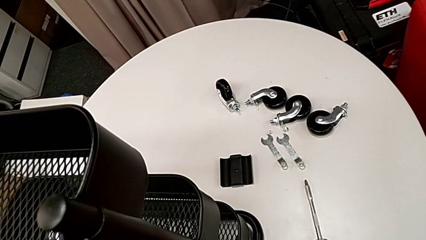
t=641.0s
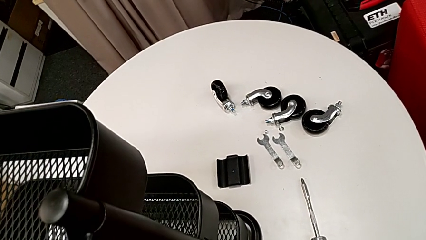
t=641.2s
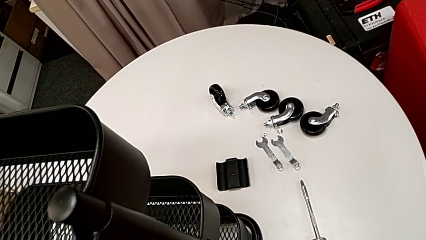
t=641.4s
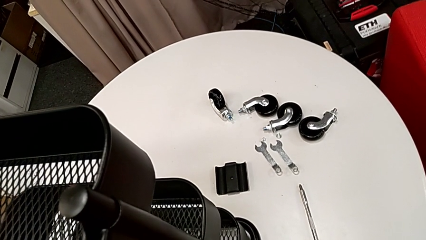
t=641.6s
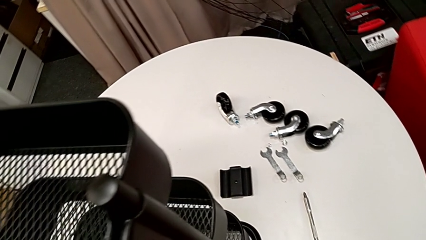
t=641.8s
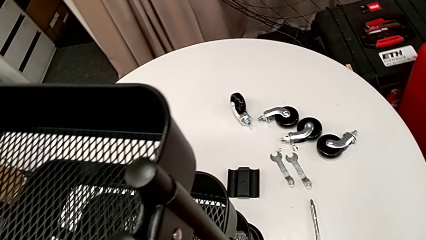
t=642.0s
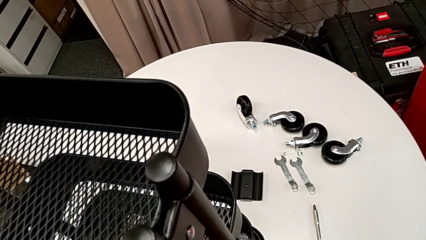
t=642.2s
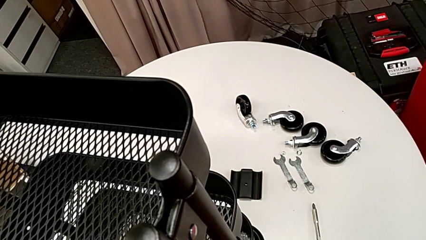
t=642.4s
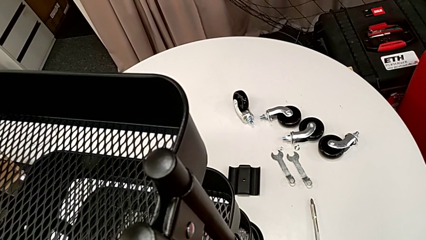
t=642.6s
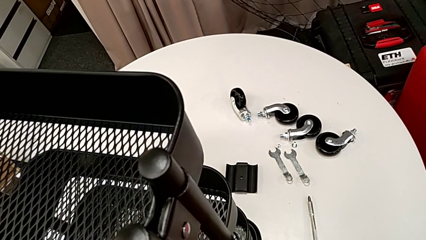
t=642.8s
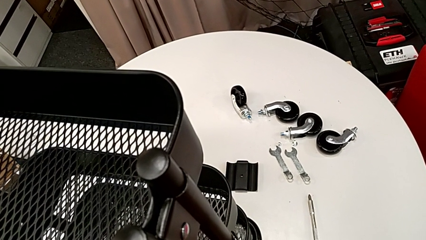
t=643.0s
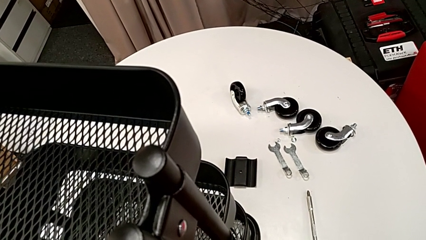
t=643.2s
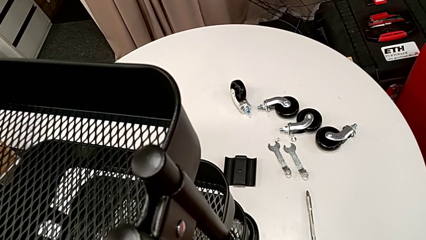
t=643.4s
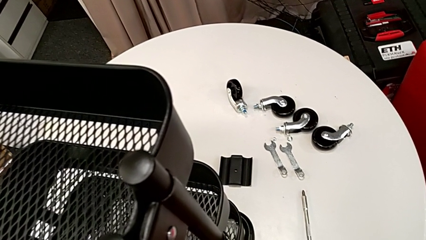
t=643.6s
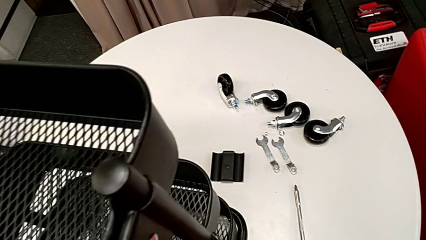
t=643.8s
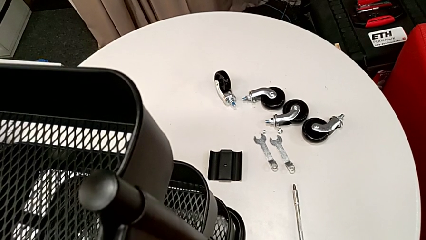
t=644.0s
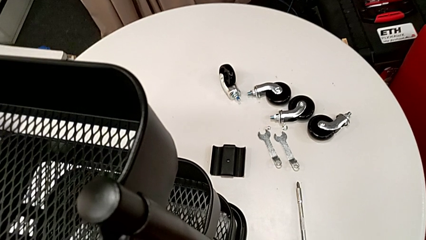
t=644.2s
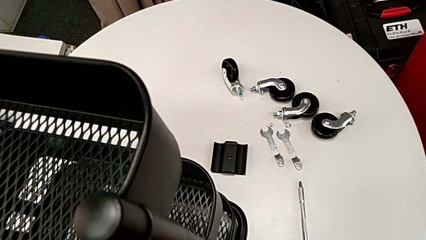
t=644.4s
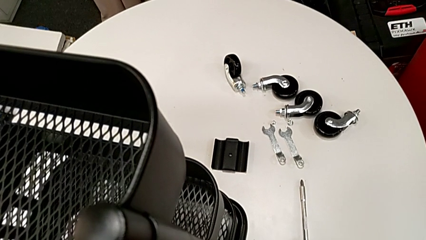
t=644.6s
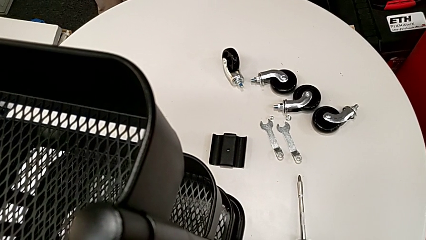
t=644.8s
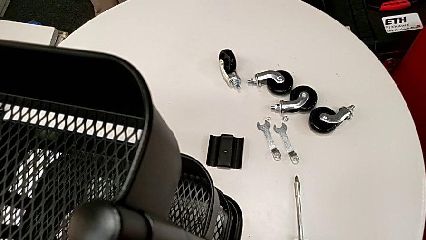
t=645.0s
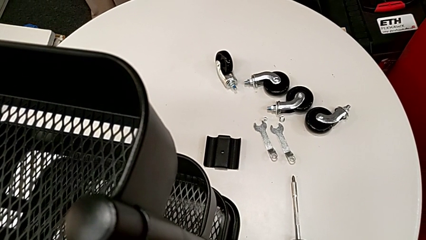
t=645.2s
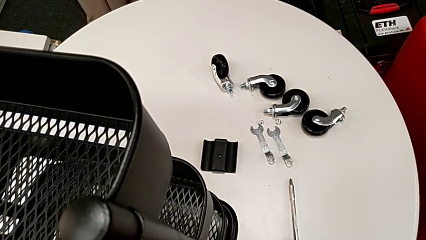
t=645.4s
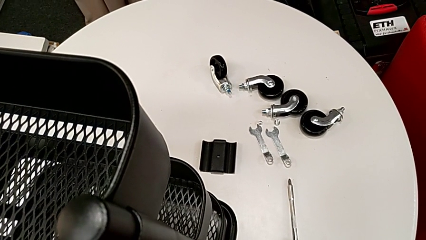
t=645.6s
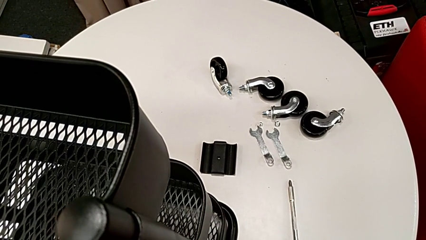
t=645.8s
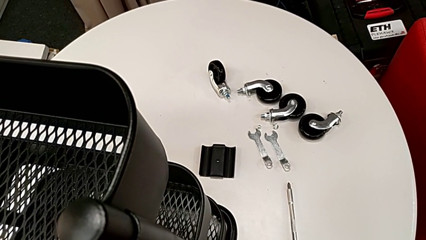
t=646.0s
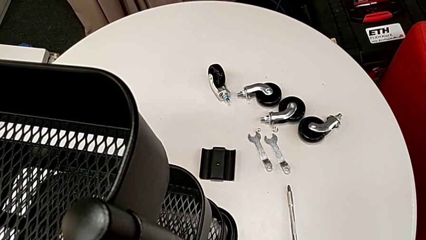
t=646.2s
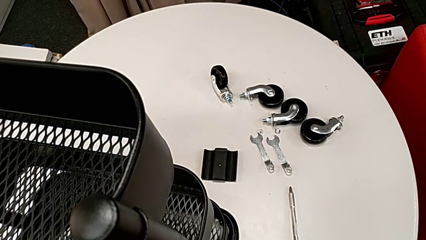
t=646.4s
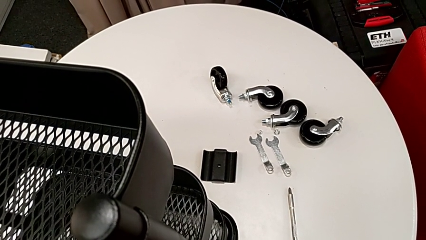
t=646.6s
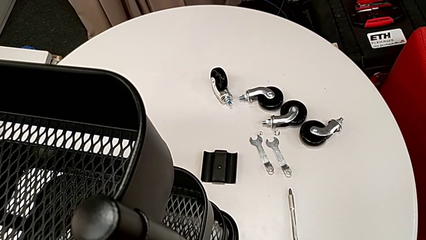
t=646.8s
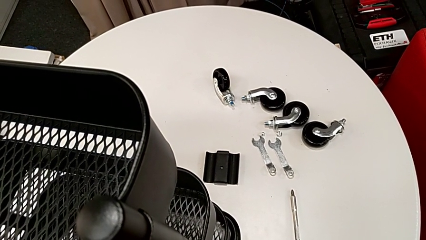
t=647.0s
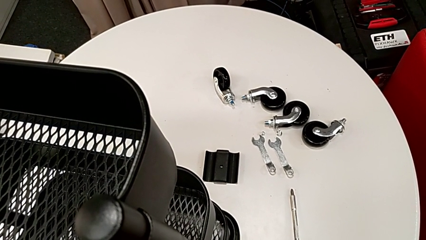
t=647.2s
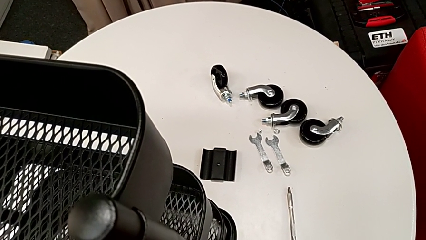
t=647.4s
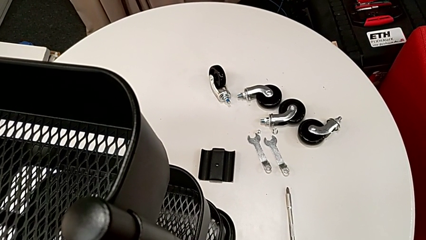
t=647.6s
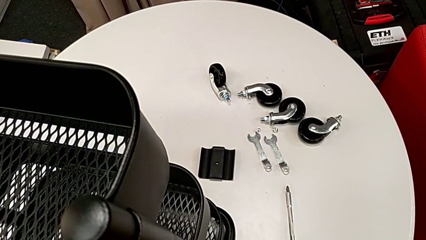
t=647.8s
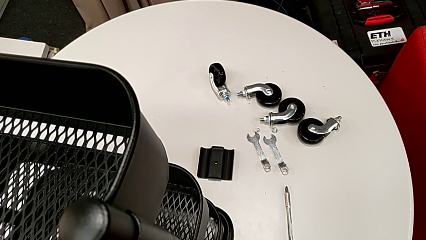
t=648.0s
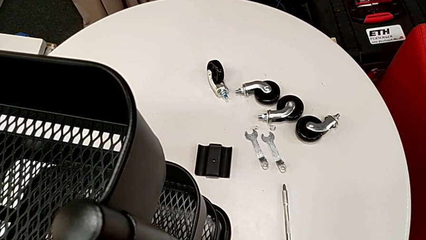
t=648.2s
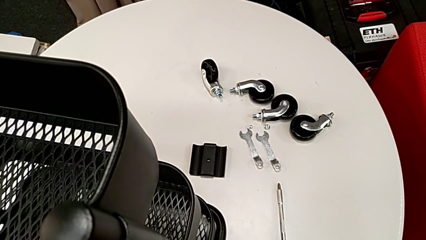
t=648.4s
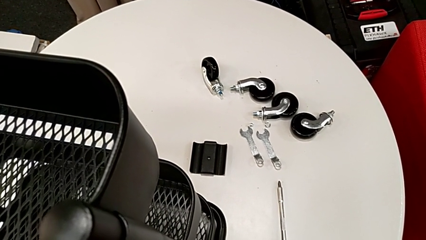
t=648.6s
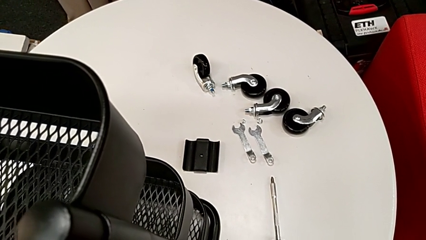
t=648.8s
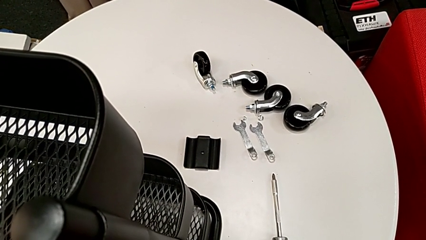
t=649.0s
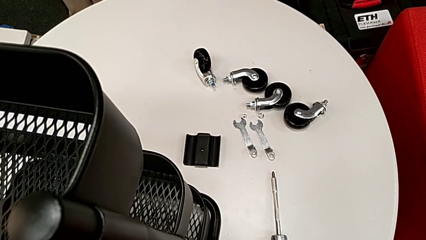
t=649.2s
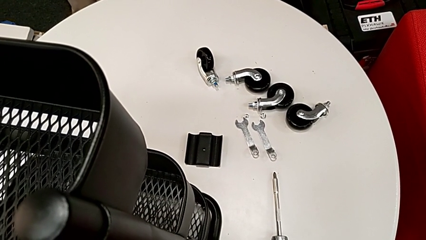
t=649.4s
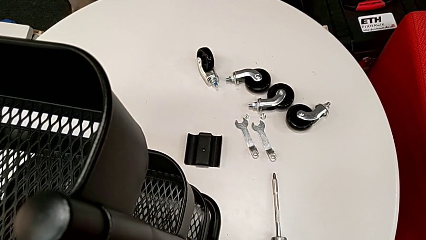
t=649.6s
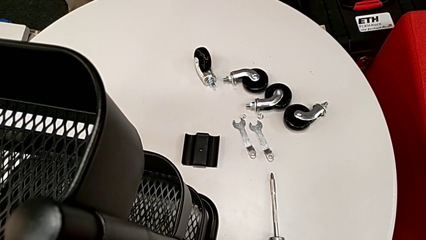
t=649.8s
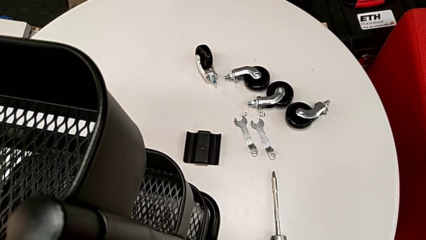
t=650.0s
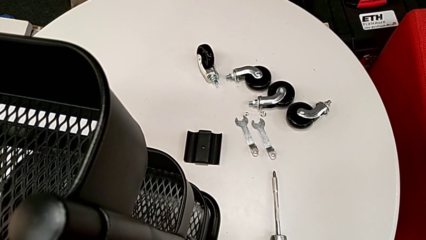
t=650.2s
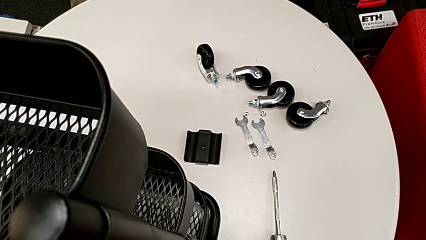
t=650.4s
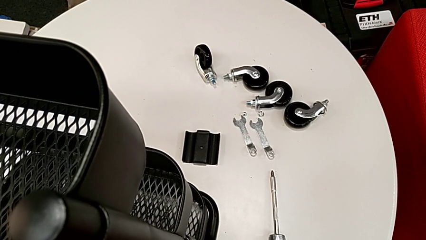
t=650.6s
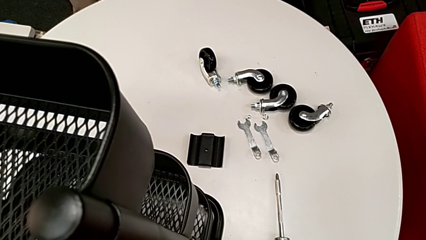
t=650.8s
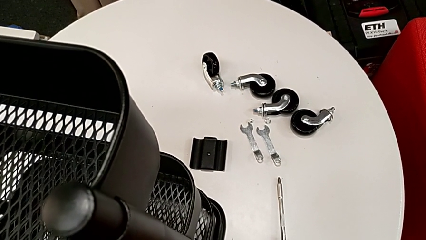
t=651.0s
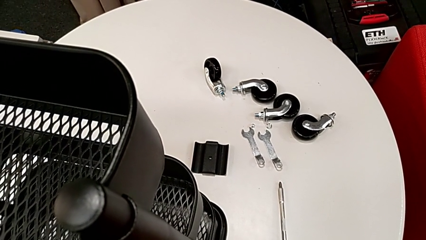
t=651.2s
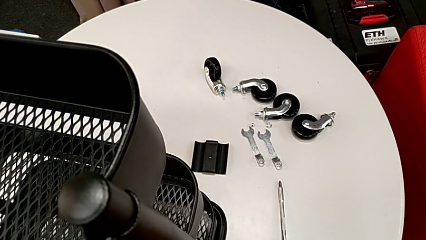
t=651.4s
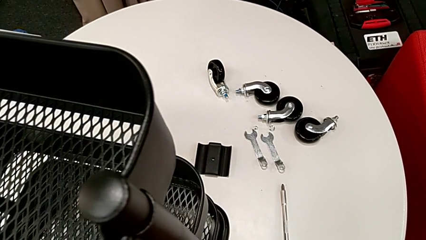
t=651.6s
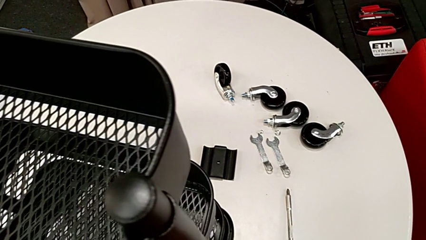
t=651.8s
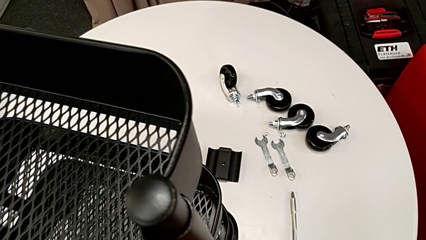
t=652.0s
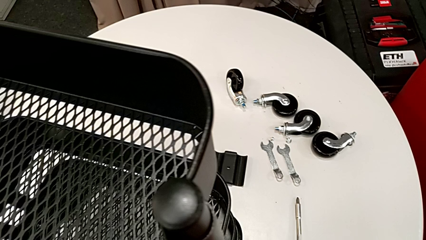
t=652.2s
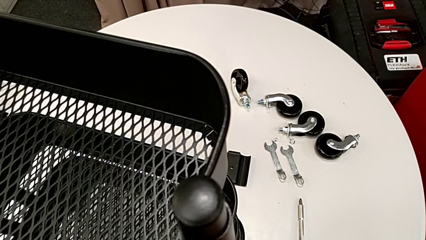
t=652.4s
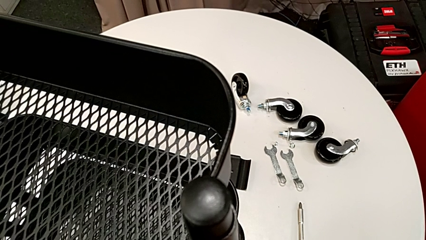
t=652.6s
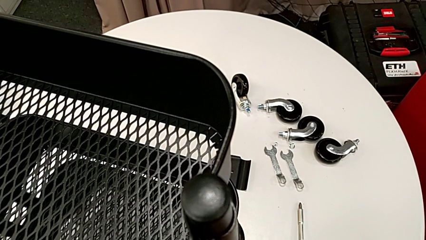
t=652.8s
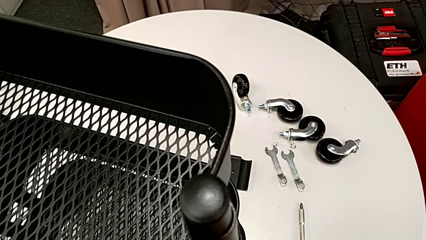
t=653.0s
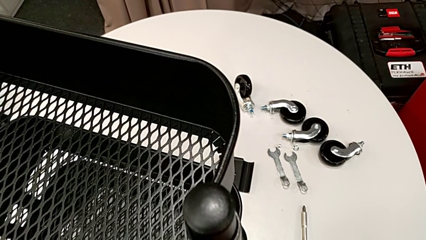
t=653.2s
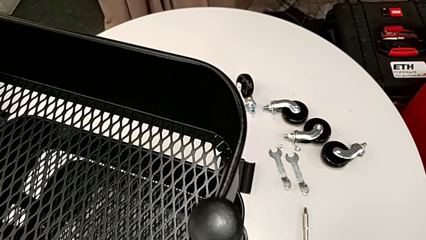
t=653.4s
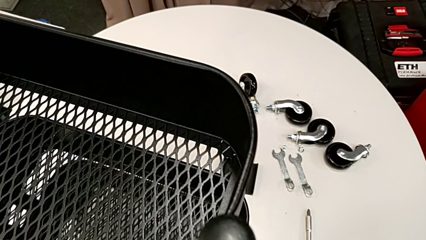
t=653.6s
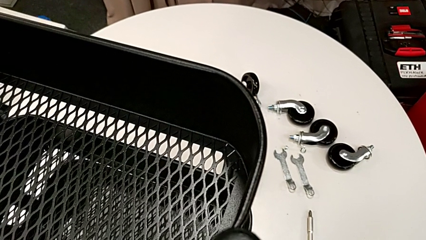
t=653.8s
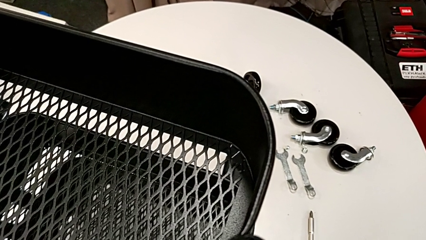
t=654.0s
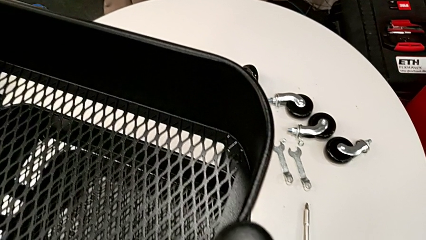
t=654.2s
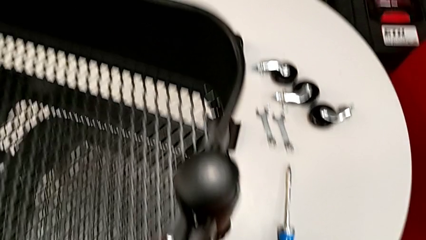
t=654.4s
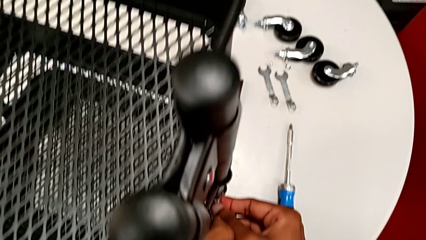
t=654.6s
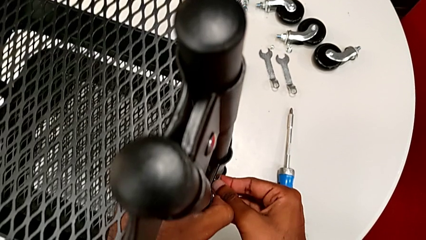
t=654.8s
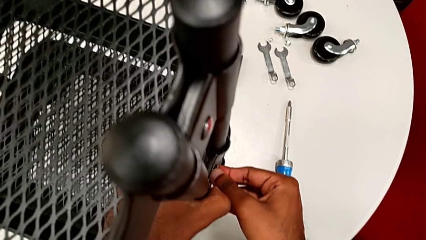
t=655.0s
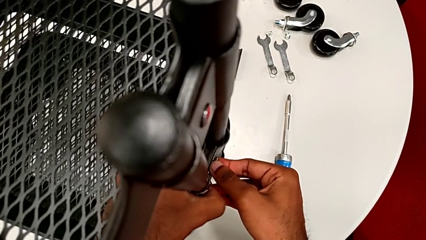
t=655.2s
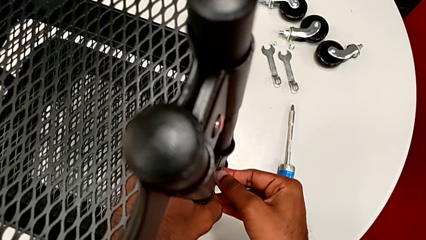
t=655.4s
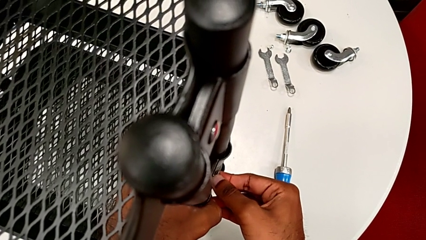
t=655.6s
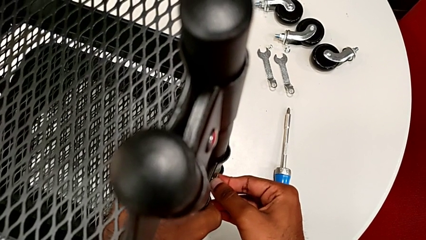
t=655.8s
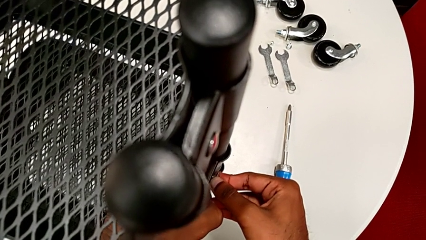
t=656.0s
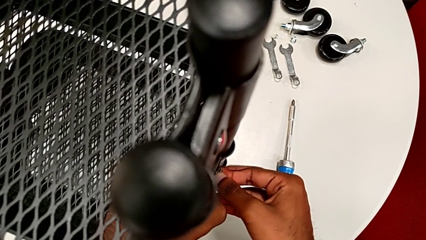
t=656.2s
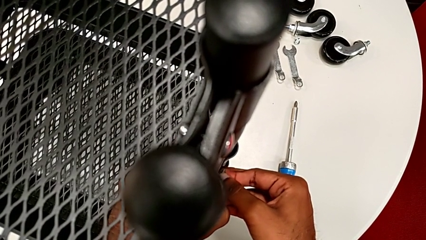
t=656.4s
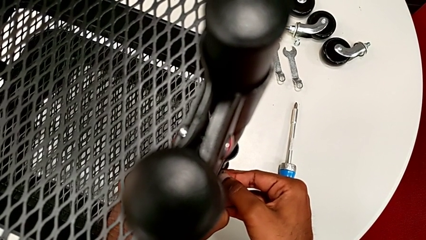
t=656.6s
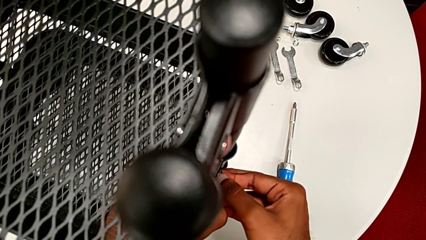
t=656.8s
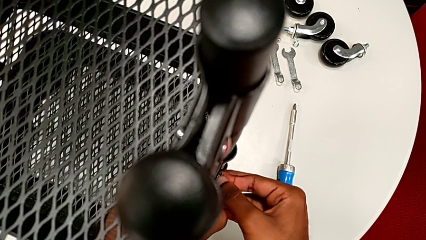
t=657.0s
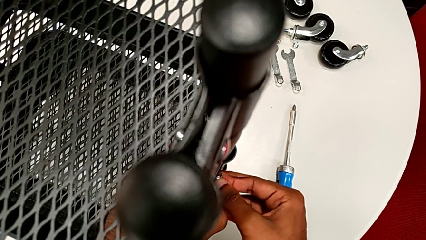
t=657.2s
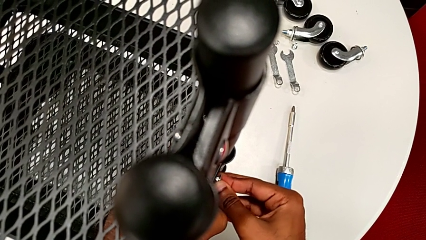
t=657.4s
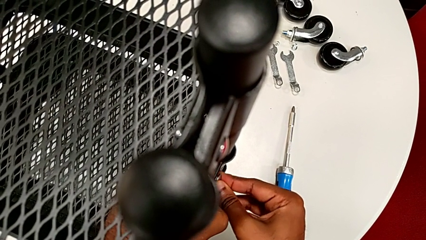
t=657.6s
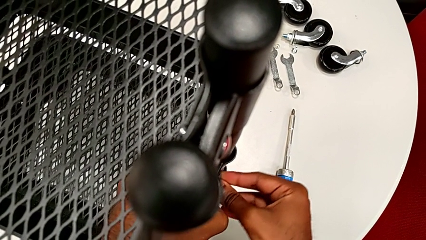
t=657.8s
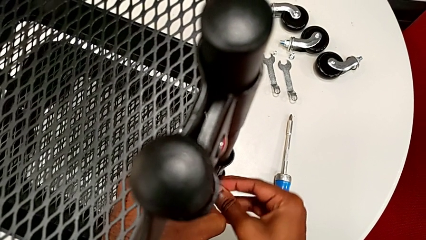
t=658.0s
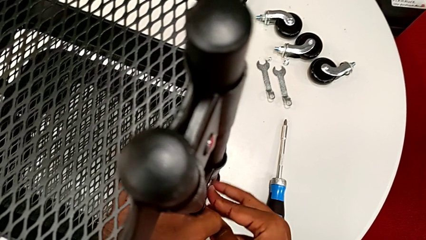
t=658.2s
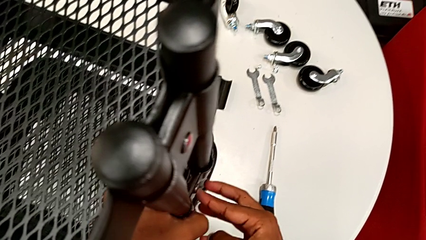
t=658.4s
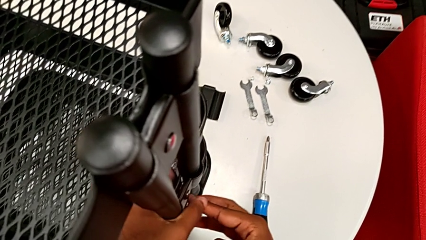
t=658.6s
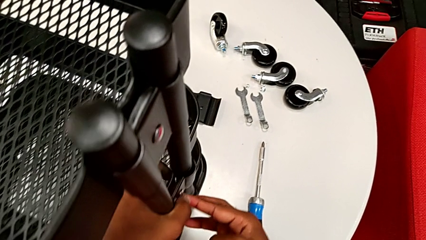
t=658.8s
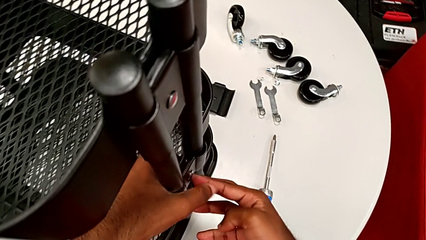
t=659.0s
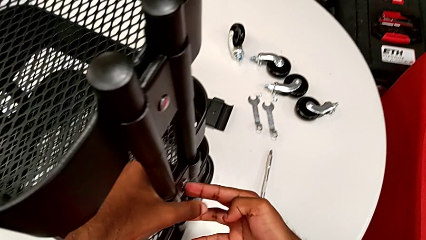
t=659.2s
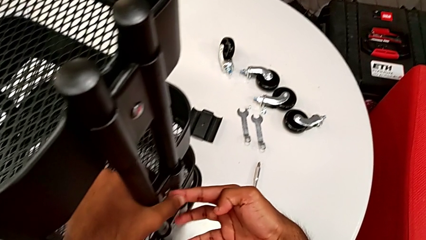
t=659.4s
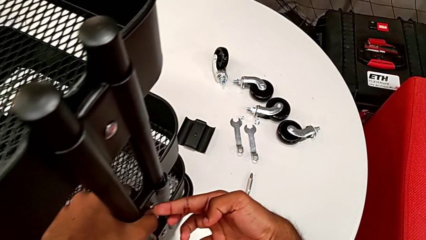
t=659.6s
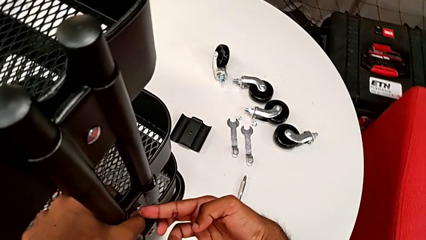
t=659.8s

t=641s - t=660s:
The camera wearer is assembling the brackets to the middle tray. They insert the first bolt.
